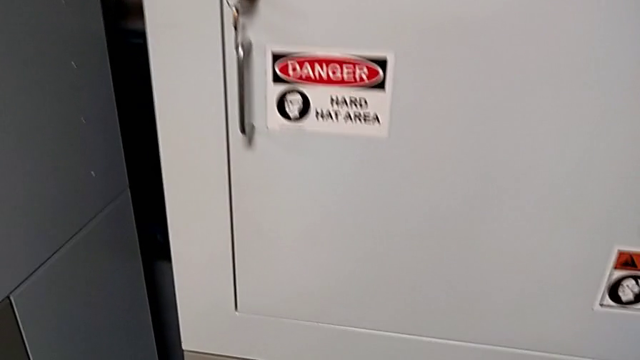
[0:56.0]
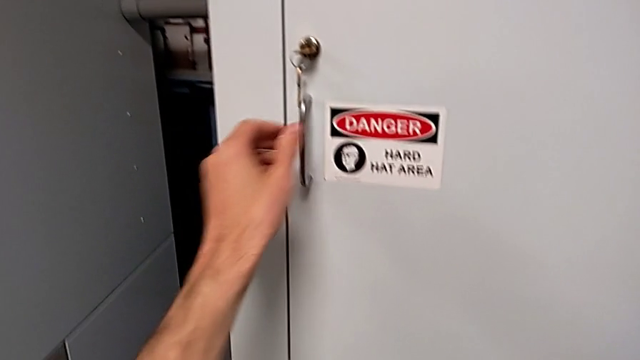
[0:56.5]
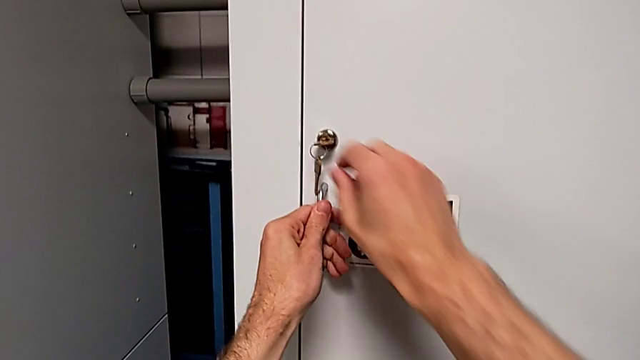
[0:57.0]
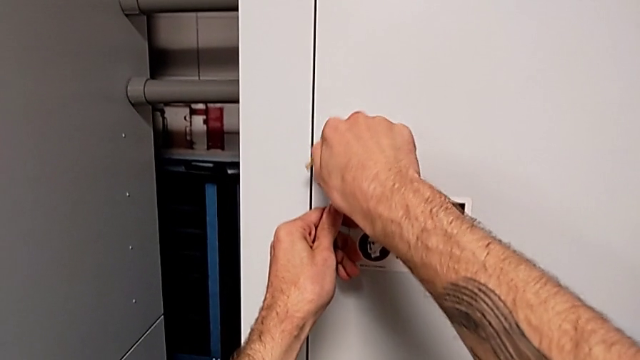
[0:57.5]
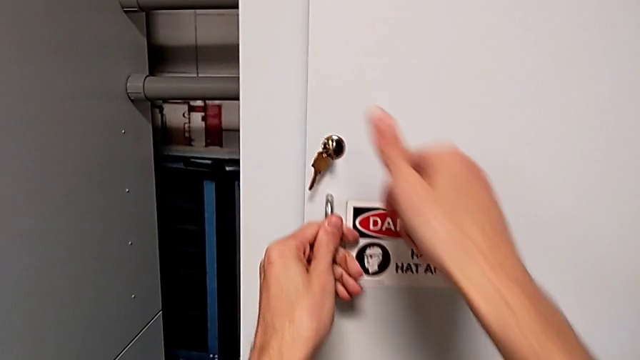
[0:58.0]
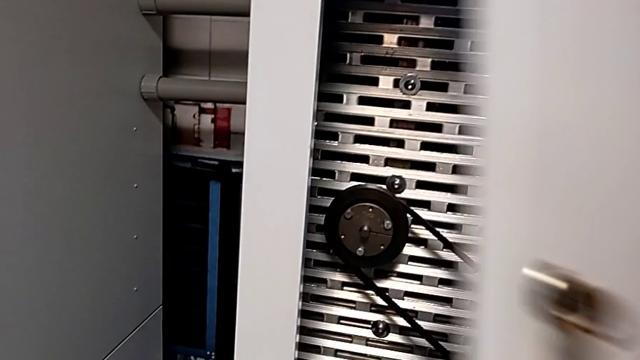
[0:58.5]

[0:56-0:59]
The camera wearer opens the front door. They unlock the front panel door and open it.

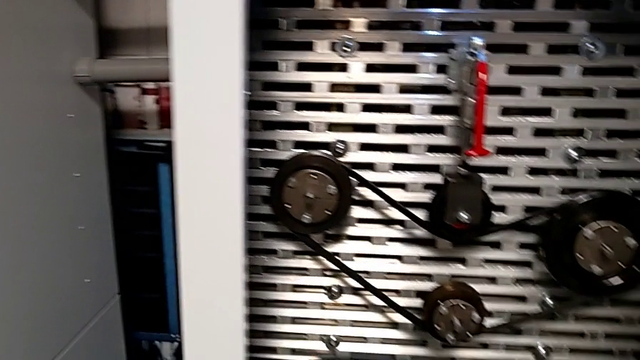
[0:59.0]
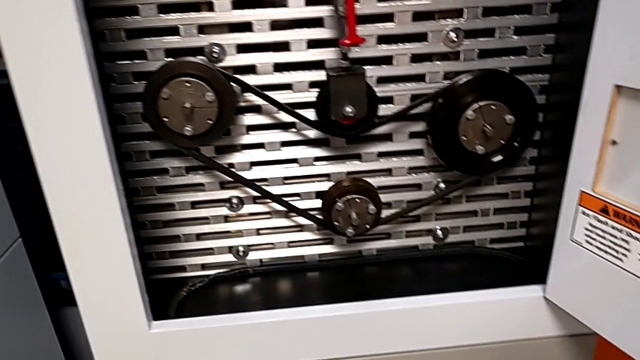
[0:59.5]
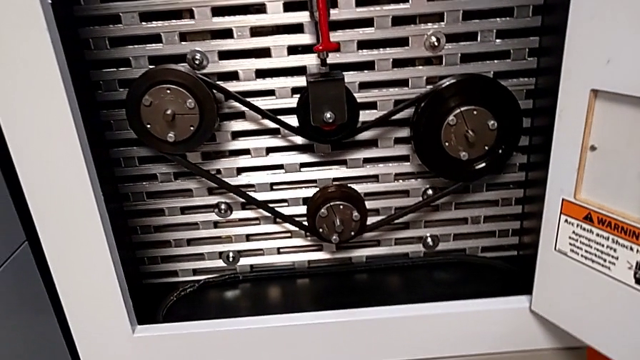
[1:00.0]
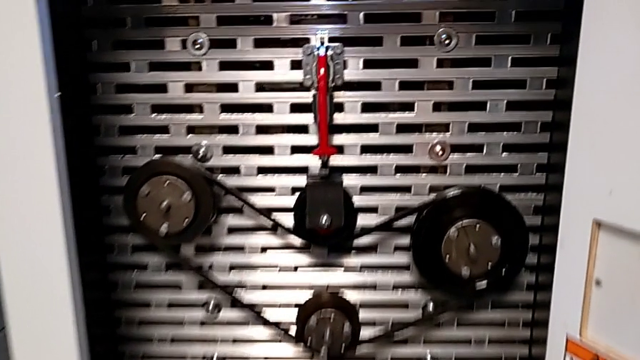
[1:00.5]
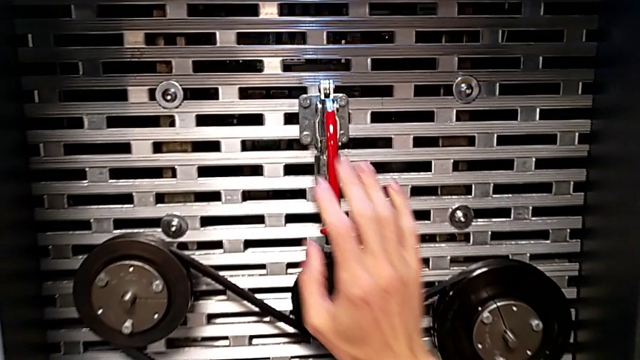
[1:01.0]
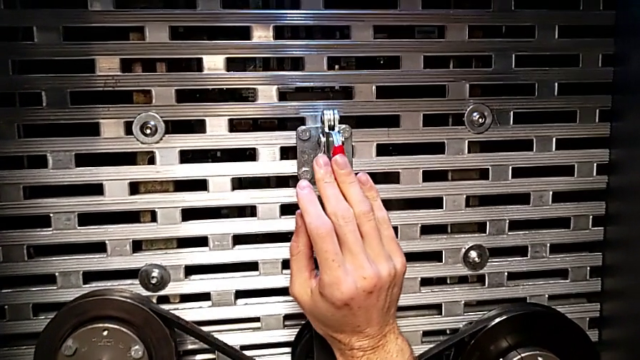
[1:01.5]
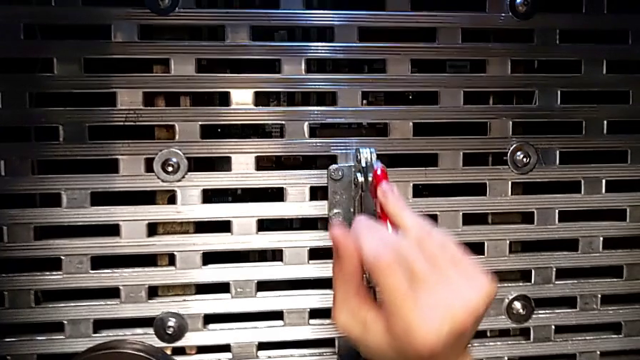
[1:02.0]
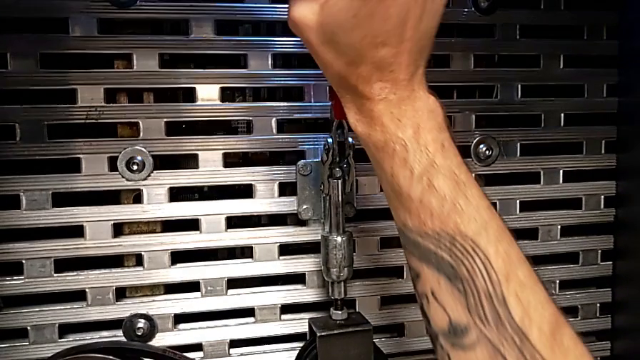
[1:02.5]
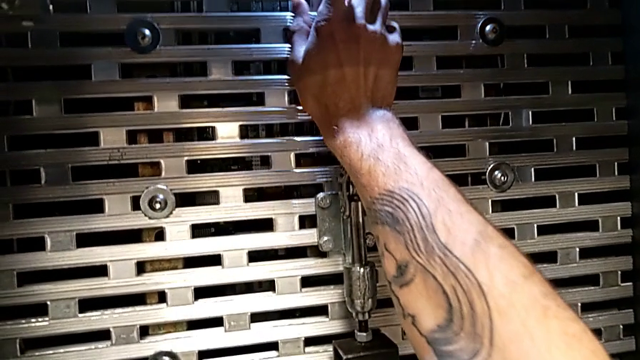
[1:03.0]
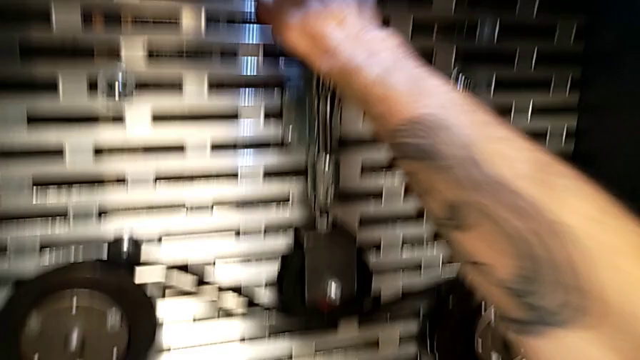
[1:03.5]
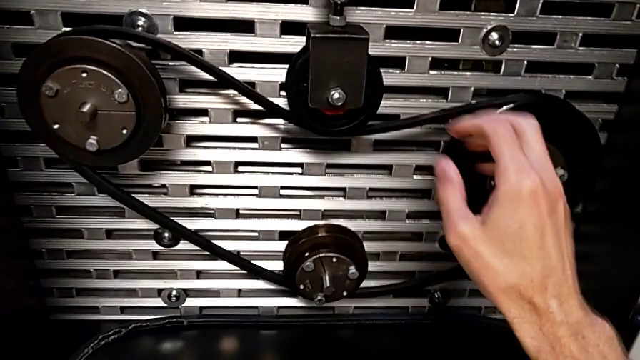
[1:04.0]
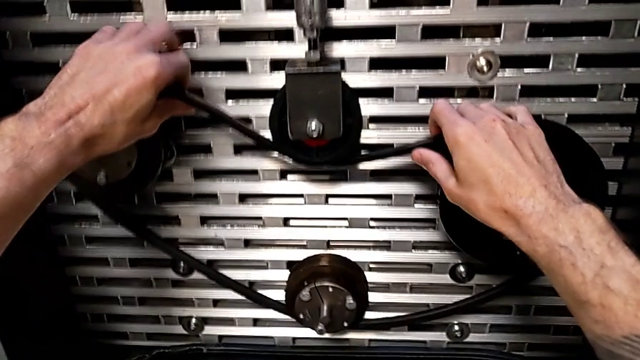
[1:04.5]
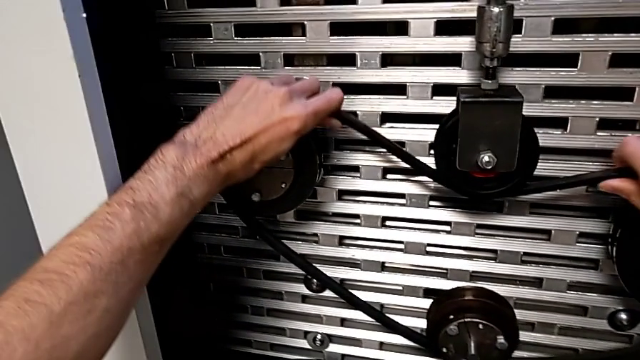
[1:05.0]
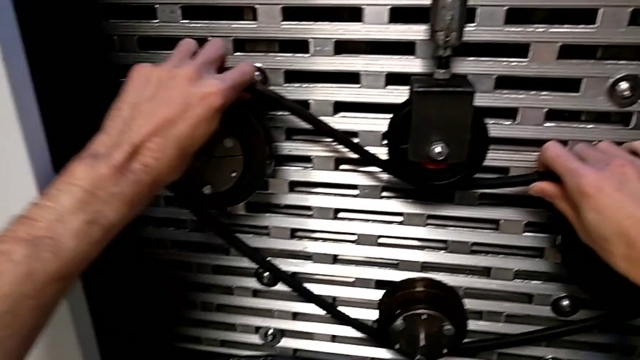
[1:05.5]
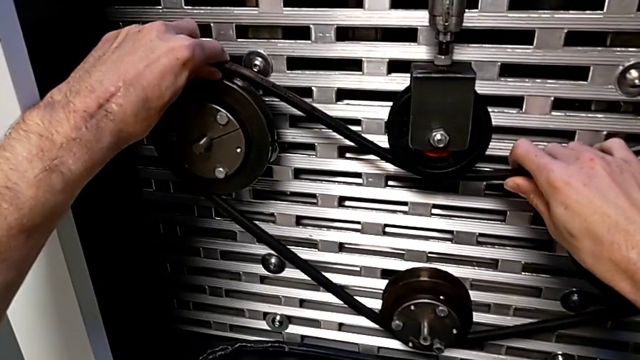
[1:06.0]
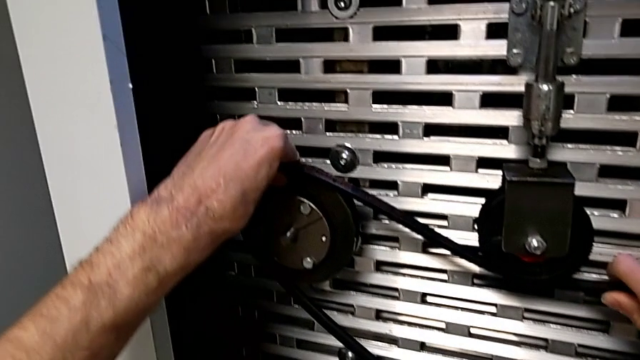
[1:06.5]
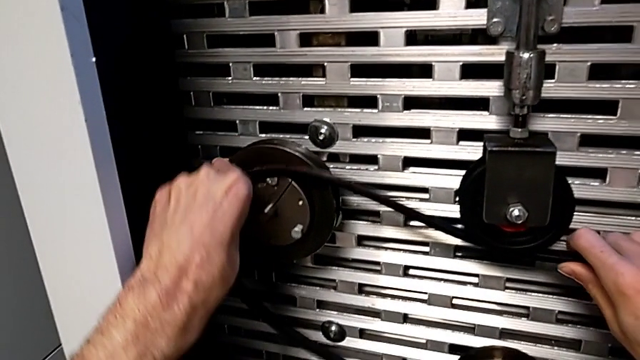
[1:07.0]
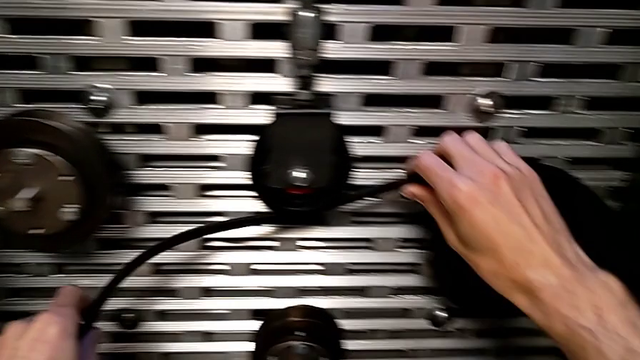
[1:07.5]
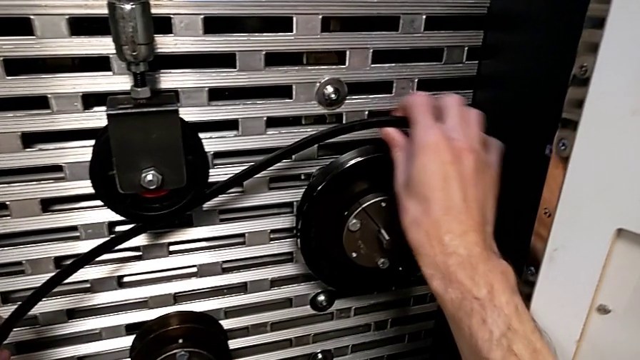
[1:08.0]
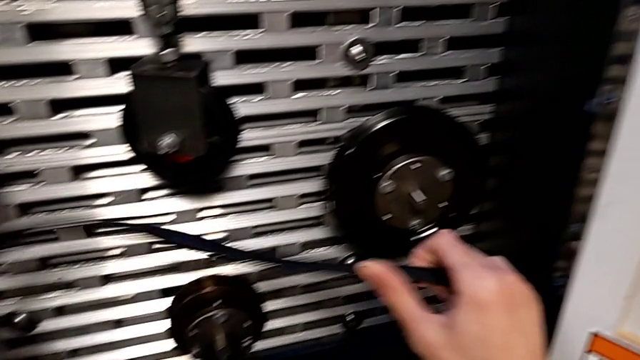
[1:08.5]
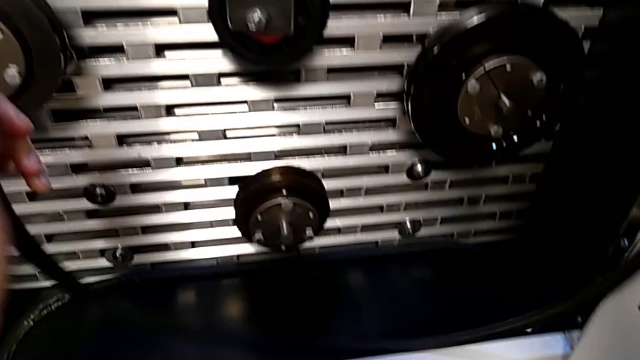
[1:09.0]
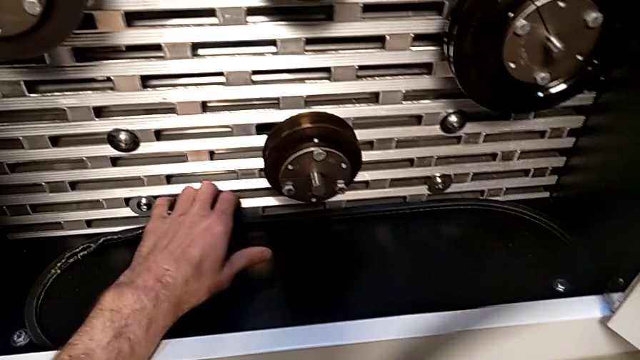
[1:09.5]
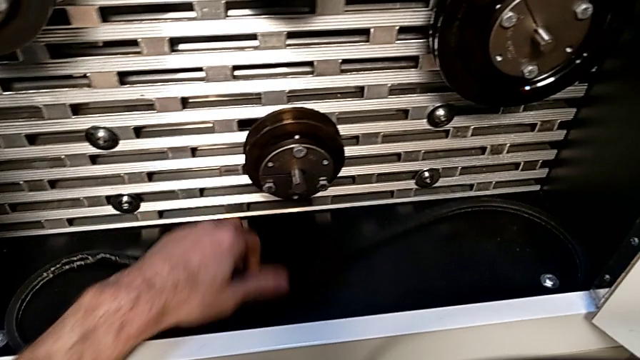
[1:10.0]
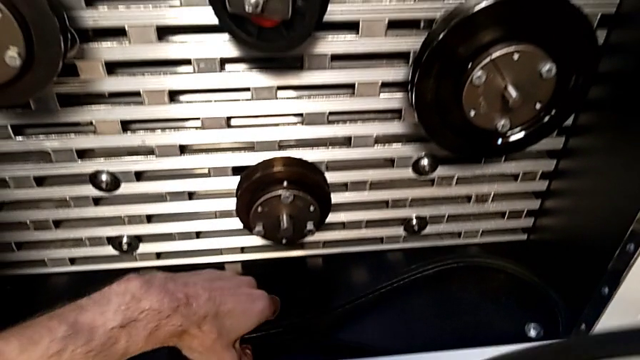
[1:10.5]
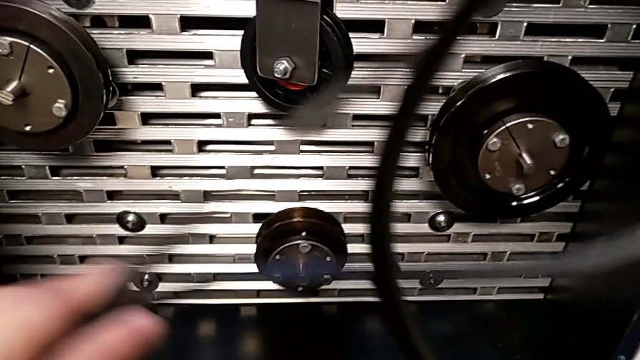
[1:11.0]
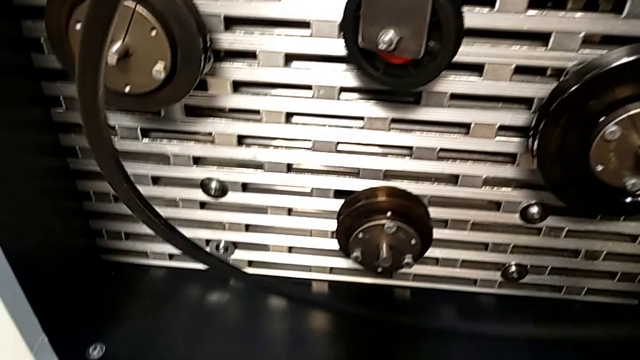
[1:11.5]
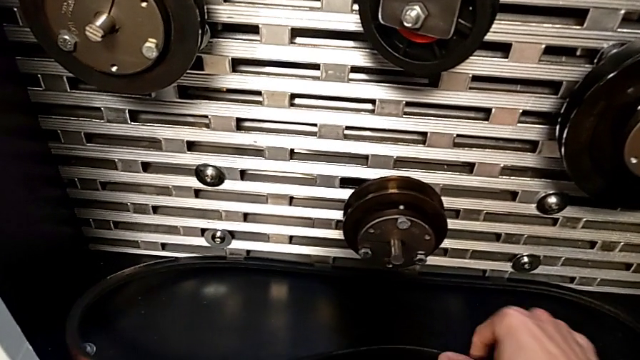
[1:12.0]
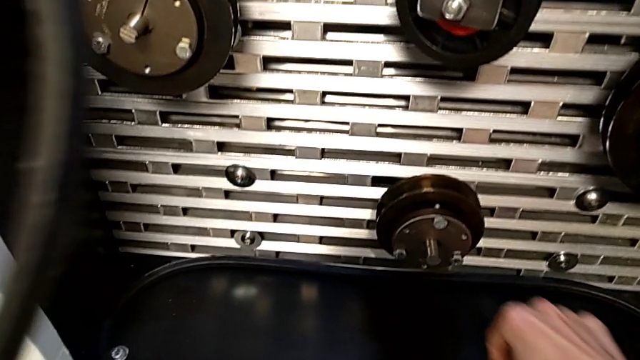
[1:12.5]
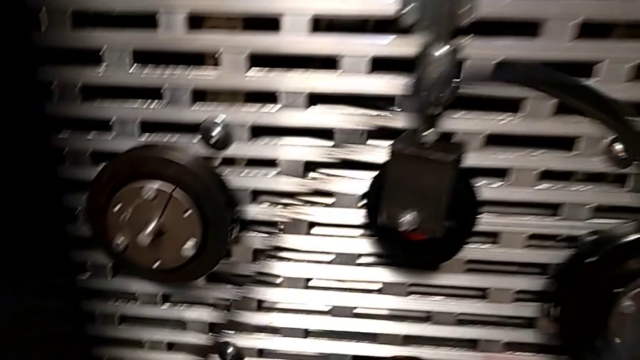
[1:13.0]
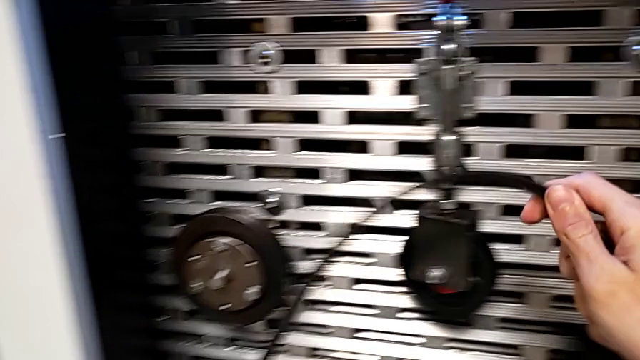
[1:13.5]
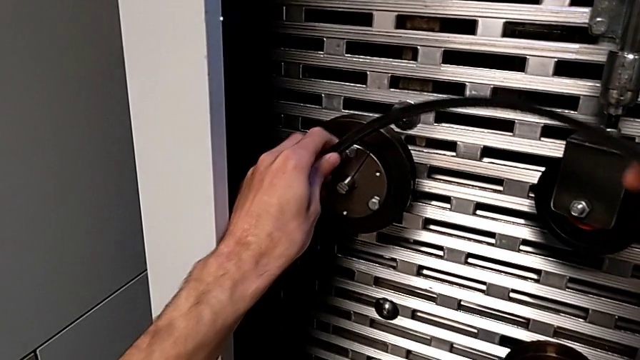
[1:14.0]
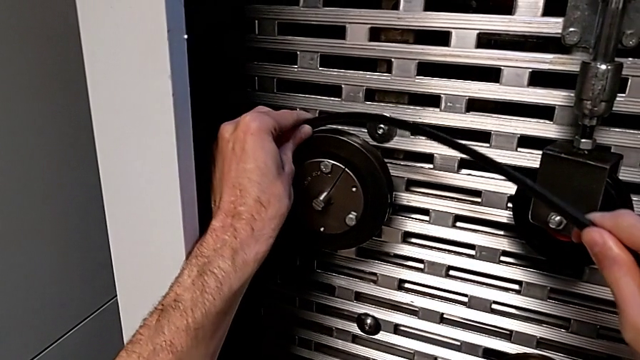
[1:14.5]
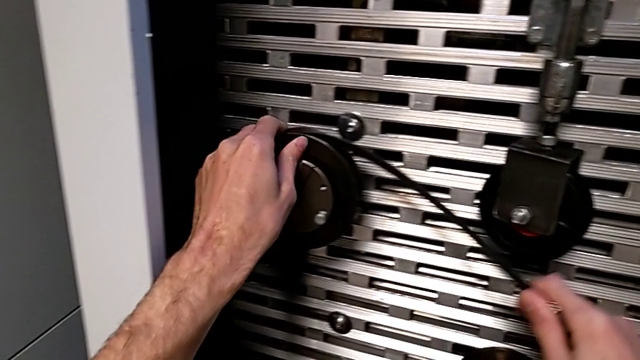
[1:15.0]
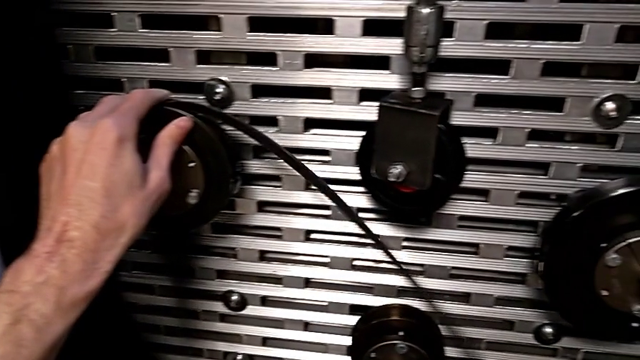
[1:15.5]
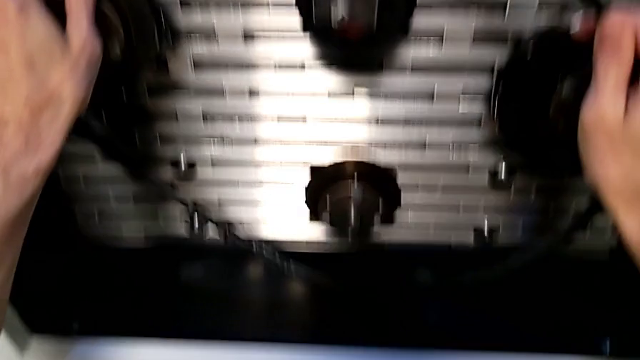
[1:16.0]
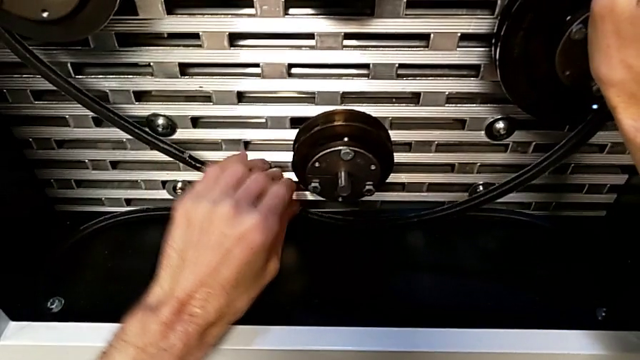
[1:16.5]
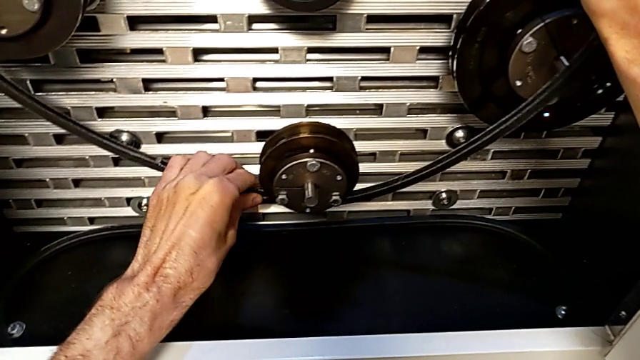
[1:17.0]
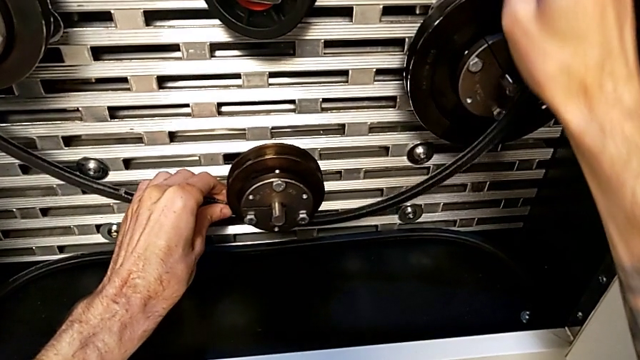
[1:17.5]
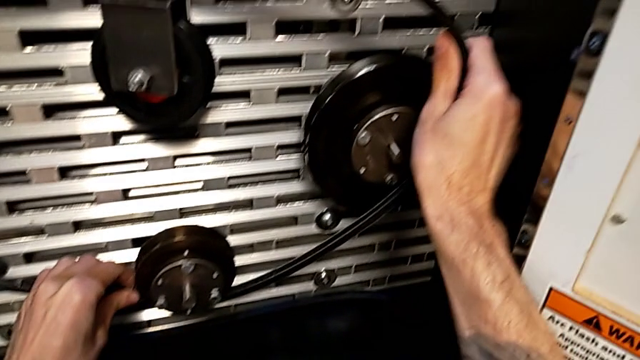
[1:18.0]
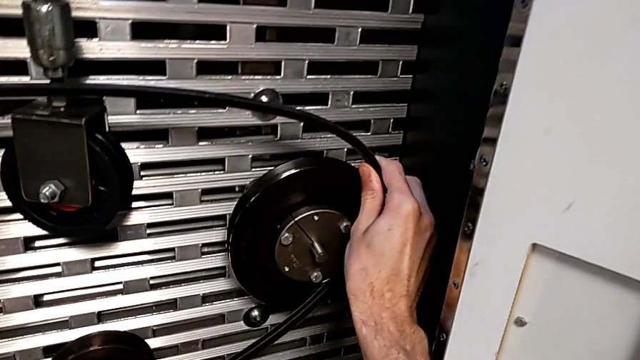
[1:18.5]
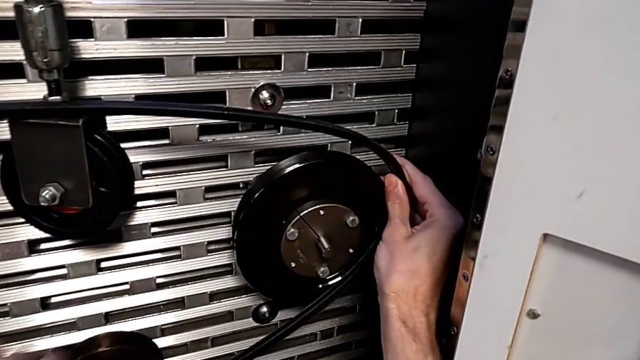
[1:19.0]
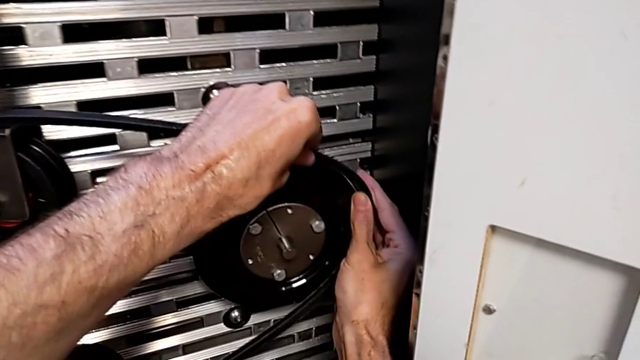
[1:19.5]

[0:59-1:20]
The camera wearer is exchanging their old belt for a new one. They approach the red lever, pull it, withdraw the new belt, grab the old belt, lift it, place the new belt and begin to assemble the old belt.
